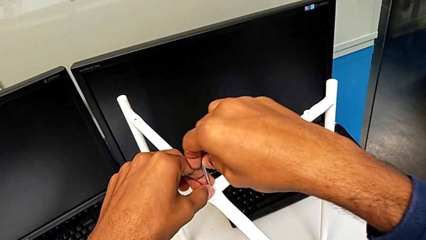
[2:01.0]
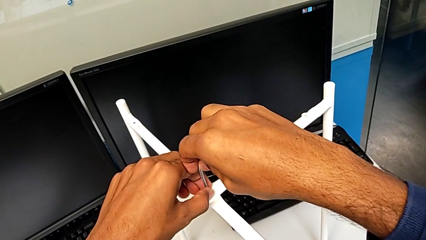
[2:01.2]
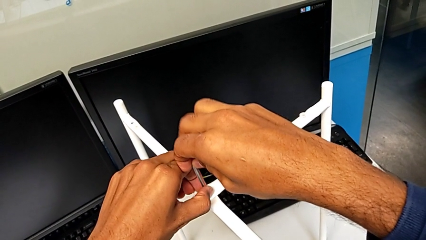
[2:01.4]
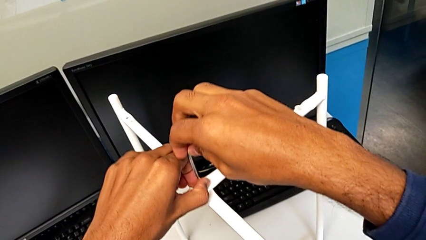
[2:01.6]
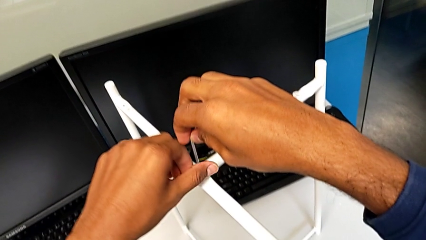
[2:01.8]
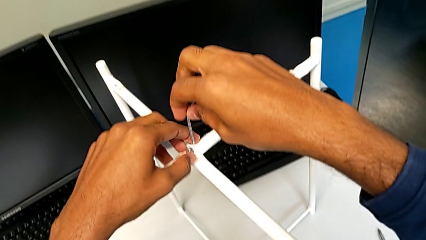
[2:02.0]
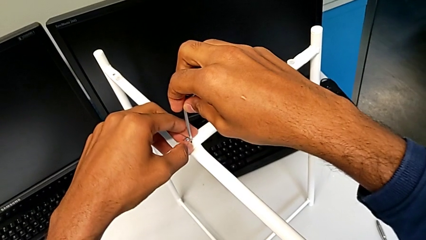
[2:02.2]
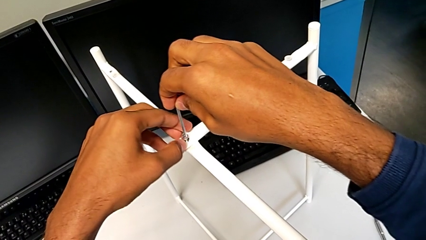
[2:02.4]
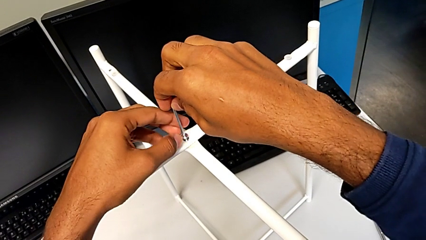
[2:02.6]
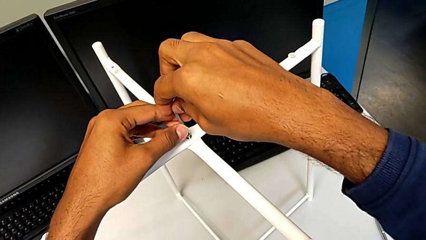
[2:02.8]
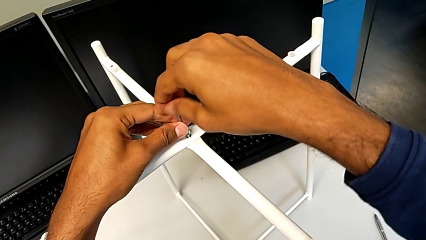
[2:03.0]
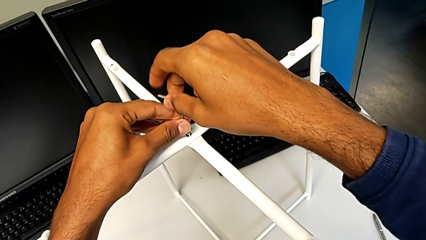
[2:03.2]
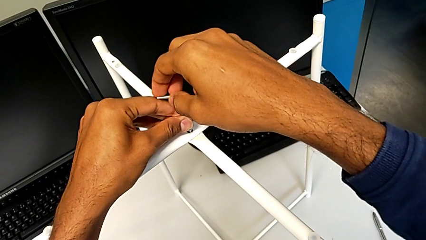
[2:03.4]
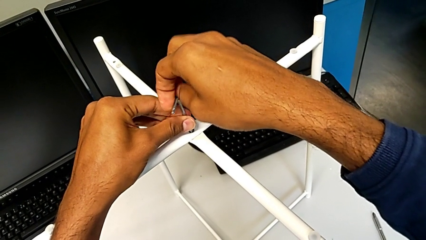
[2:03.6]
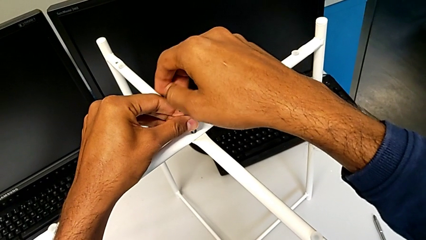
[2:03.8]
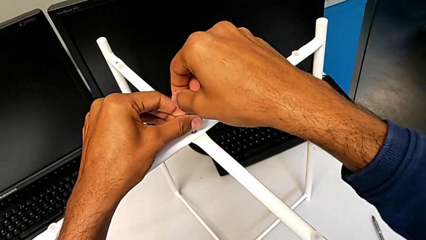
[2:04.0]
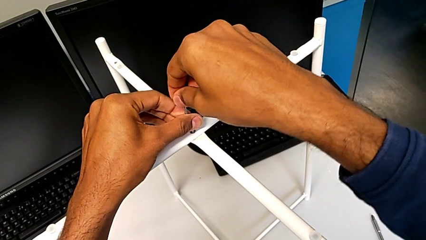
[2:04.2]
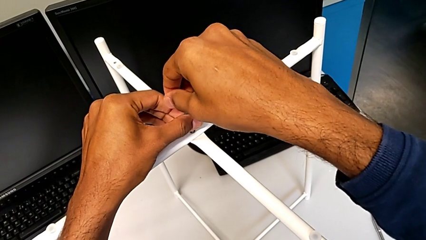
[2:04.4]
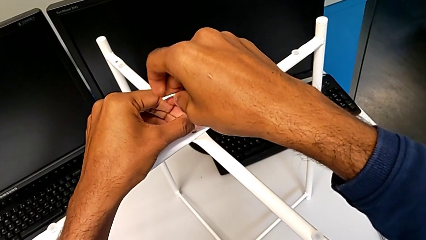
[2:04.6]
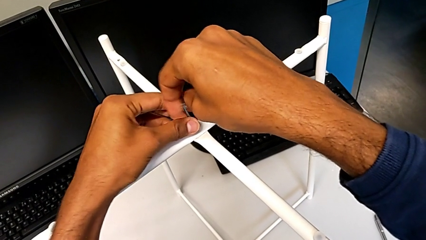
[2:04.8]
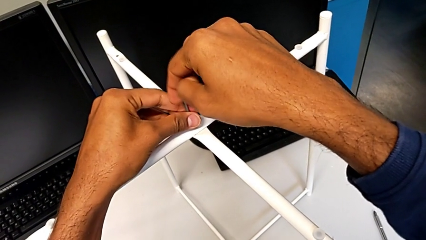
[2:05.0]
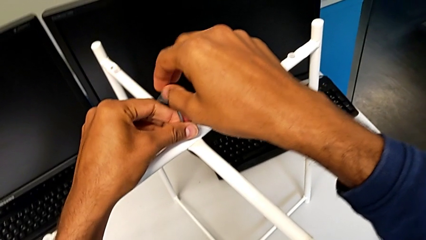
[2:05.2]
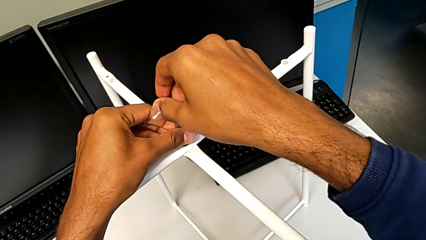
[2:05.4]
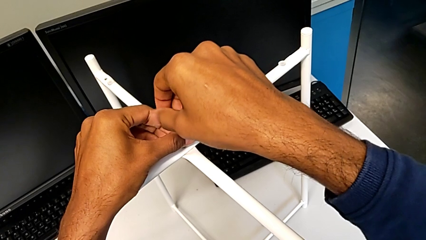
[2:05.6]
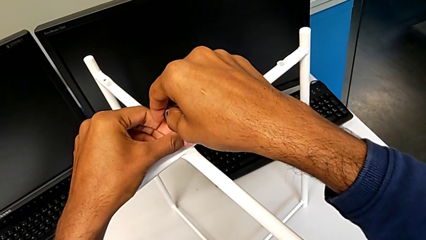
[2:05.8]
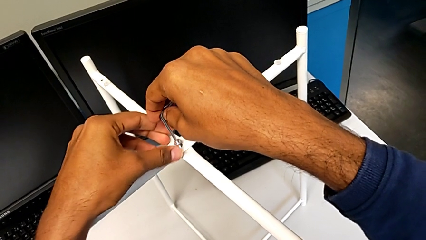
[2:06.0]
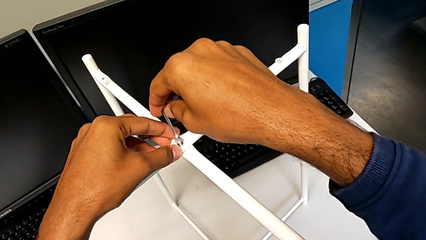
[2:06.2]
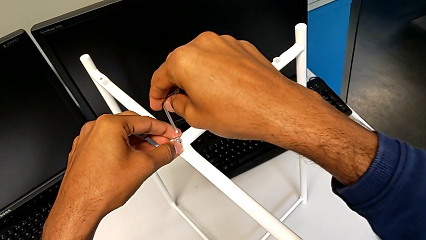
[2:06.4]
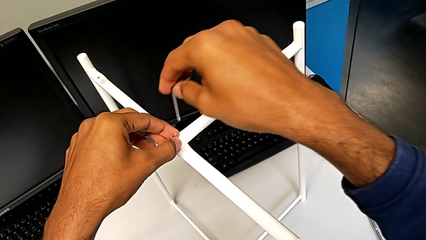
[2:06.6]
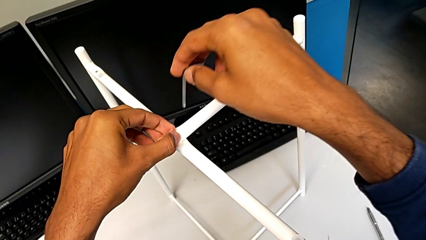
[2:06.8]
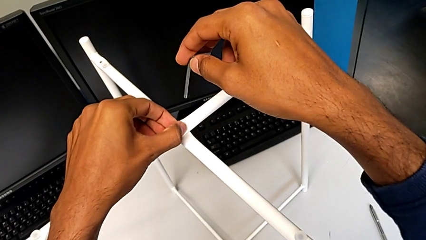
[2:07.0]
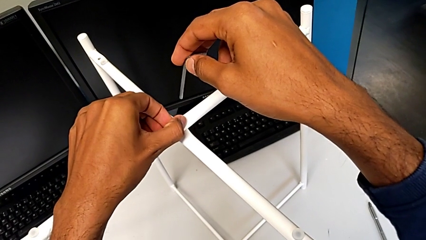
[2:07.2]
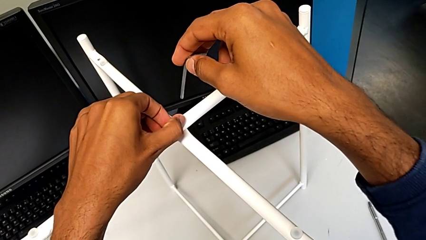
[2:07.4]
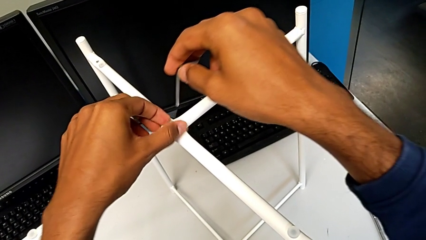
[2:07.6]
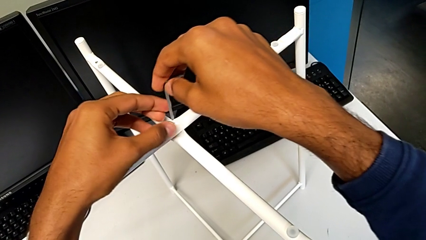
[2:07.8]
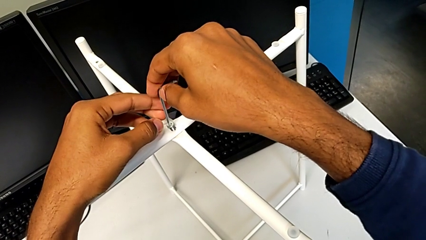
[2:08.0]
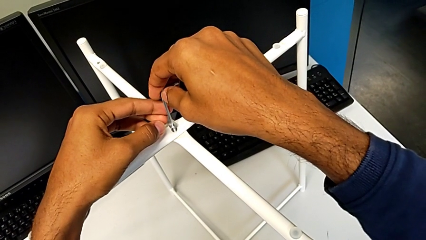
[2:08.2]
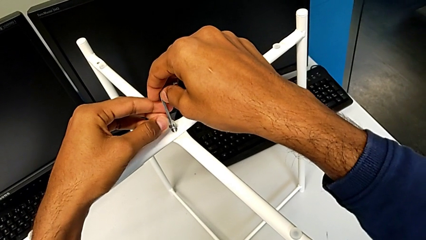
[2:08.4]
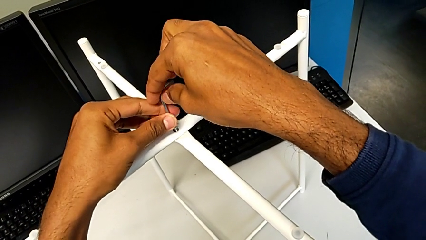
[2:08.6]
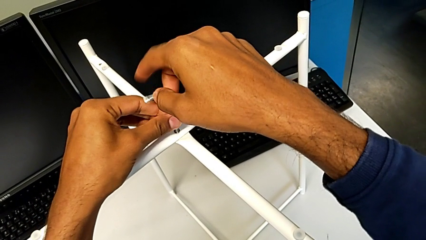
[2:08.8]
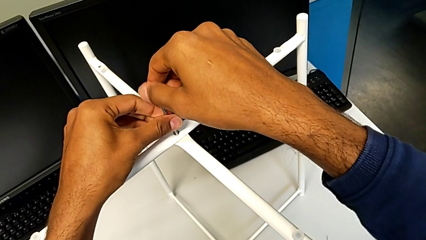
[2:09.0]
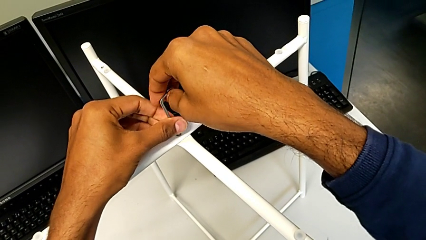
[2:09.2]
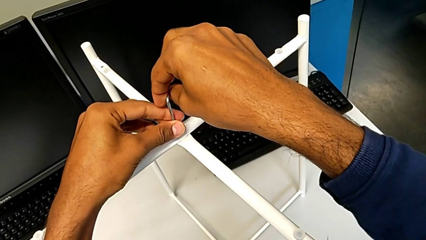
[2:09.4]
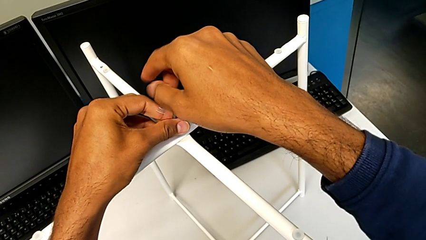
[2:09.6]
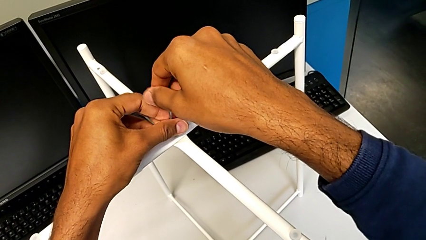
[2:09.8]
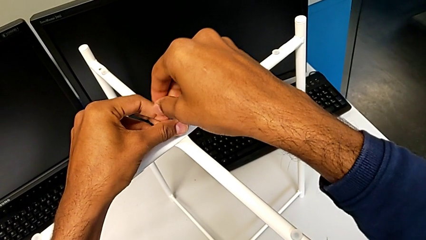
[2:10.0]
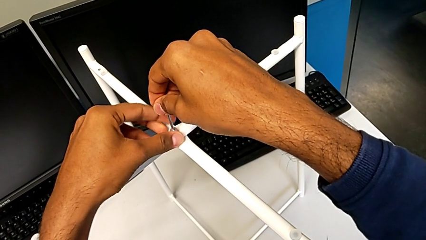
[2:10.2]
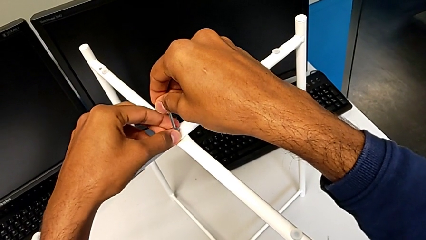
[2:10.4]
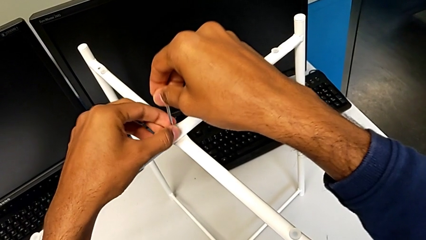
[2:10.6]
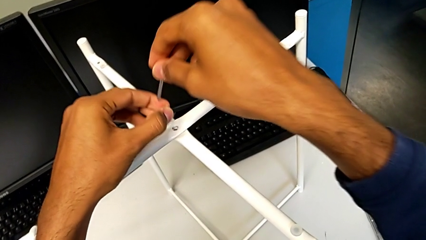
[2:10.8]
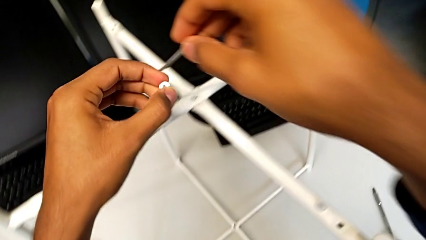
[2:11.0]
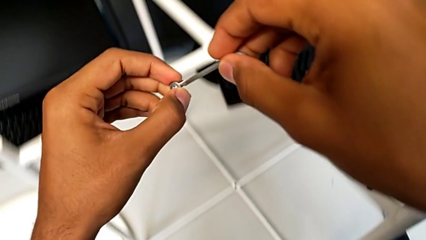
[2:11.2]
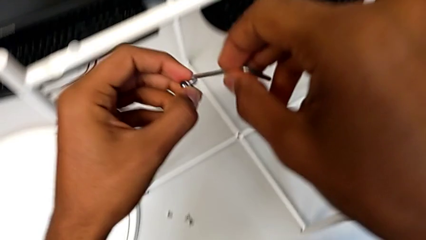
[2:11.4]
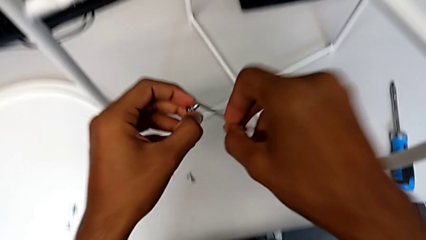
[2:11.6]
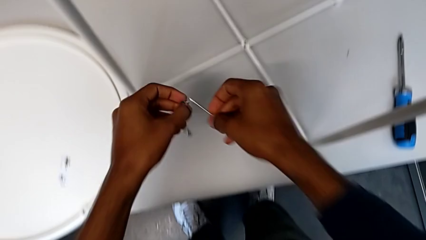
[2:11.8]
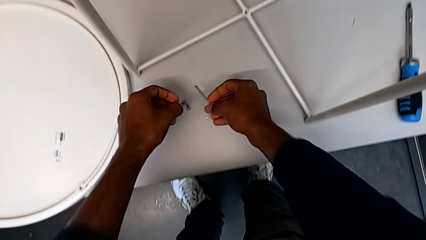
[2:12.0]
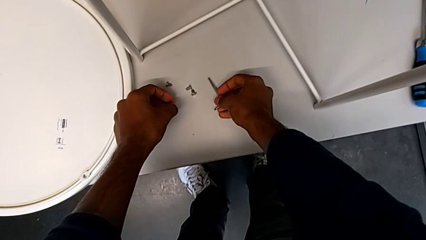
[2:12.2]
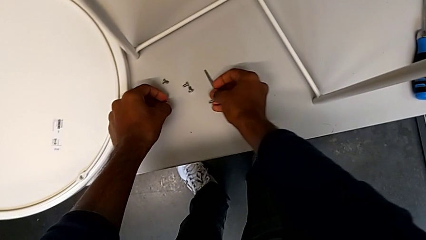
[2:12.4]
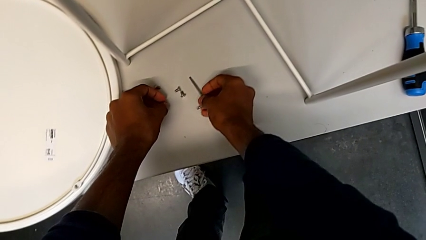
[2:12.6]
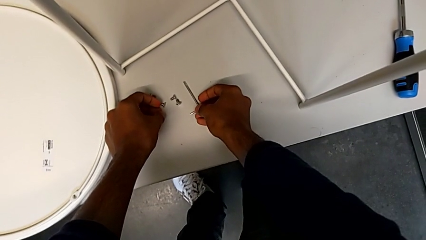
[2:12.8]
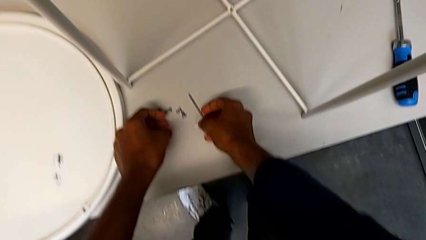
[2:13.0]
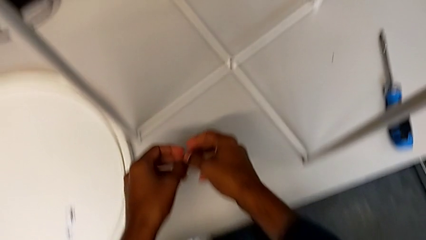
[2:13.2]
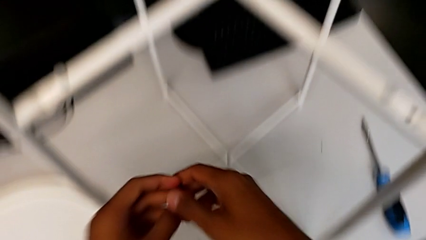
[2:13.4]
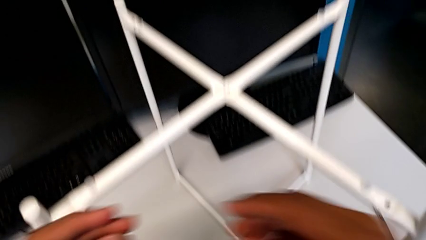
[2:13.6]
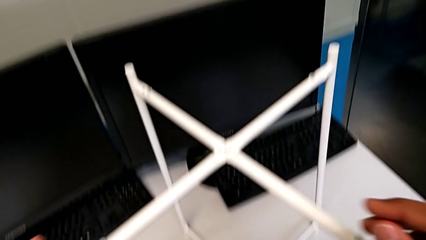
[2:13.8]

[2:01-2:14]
The camera wearer is unscrewing the top hex socket head from the base. They withdraw the Allen wrench with the right hand, unscrew the hex socket head with the left hand, insert the Allen wrench, unscrew the hex socket head, withdraw the Allen wrench, unscrew the hex socket head, insert the Allen wrench, unscrew the hex socket head, disassemble it with the left hand, withdraw the Allen wrench with the right hand, place the hex socket head with the left hand, place the Allen wrench with the right hand and approach the leg.

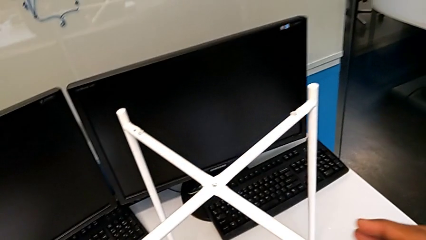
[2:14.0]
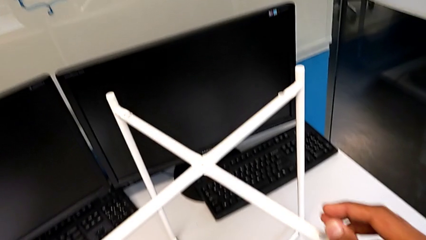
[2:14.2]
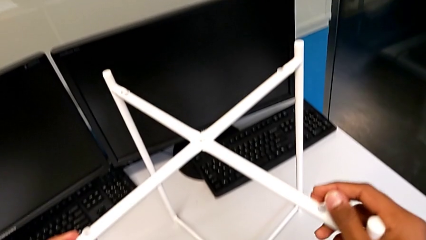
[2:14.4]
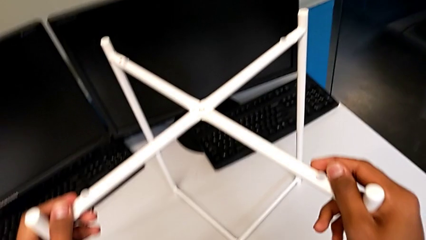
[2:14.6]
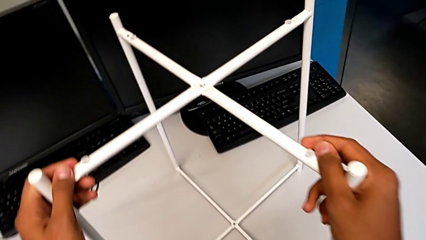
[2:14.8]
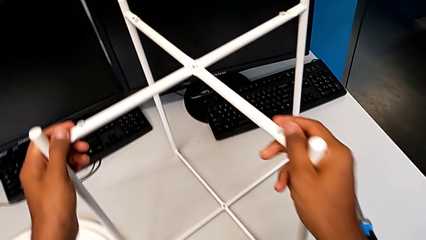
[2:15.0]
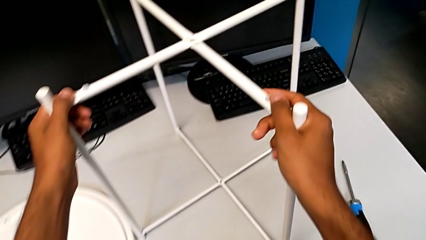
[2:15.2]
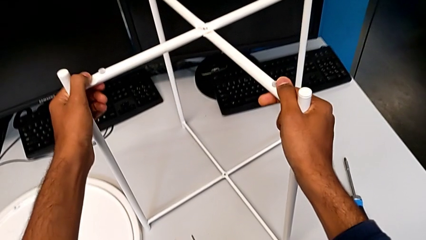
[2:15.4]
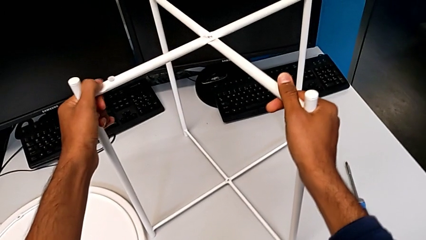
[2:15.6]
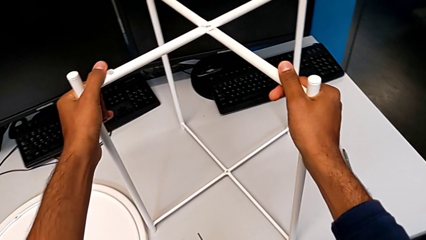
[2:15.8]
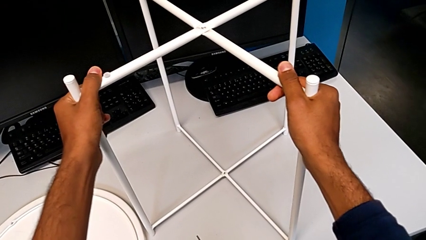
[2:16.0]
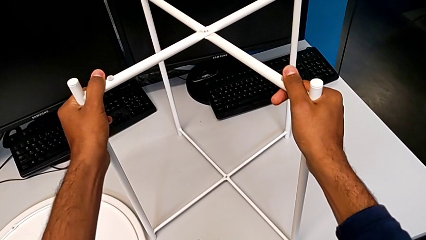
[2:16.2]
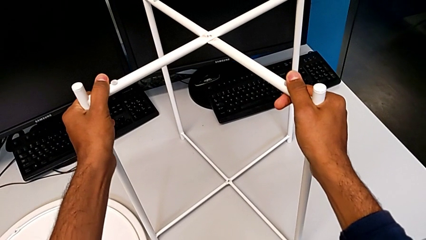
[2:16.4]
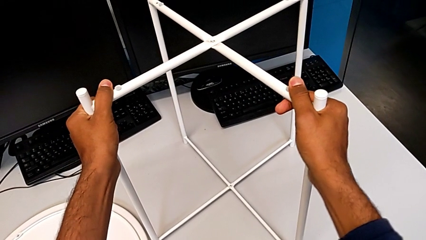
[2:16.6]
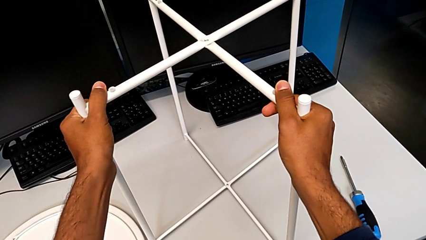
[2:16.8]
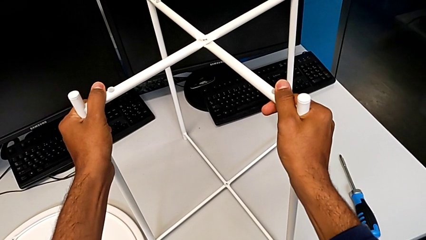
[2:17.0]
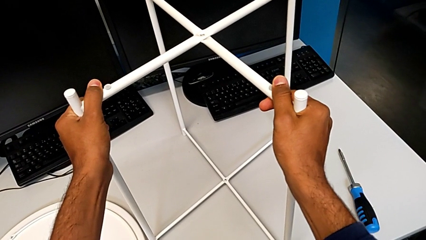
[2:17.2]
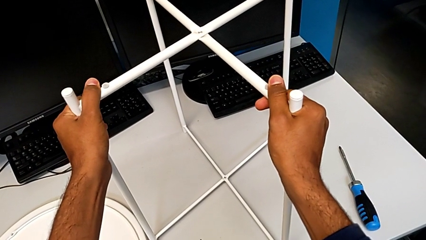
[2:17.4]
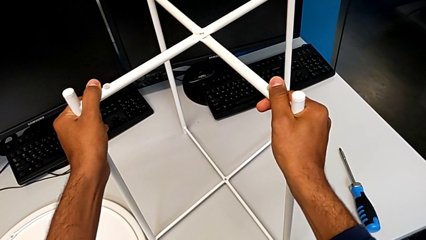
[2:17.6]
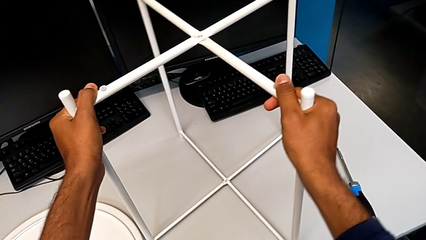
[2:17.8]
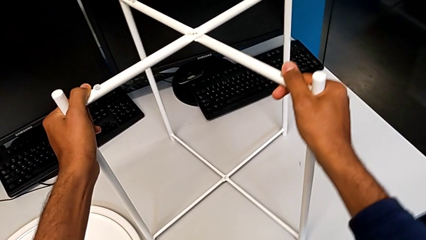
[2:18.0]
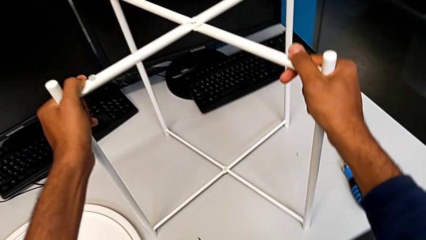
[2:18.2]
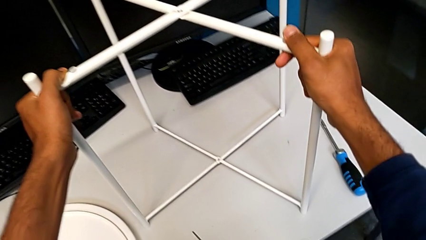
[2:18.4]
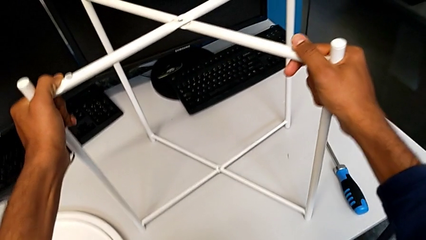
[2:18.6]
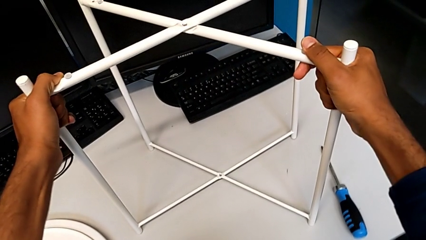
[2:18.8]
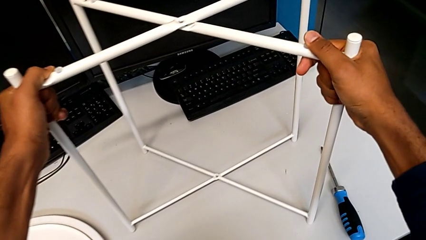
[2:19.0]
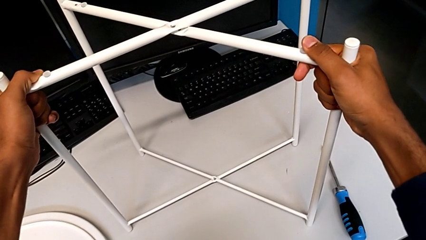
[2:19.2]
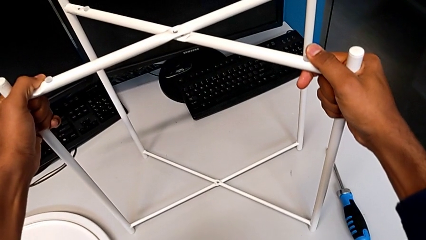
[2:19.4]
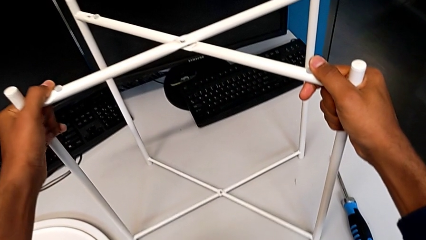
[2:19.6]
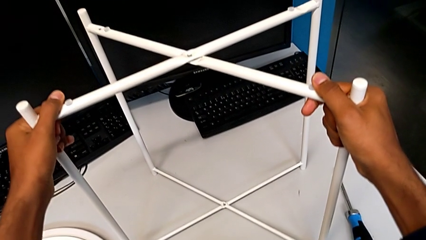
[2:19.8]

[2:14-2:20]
The camera wearer is disassembling the legs. They begin to wrongly hold the leg.
